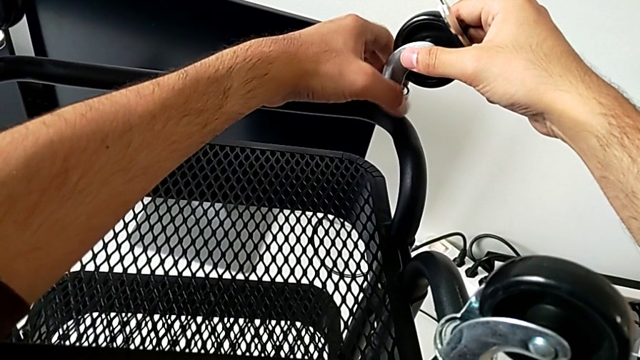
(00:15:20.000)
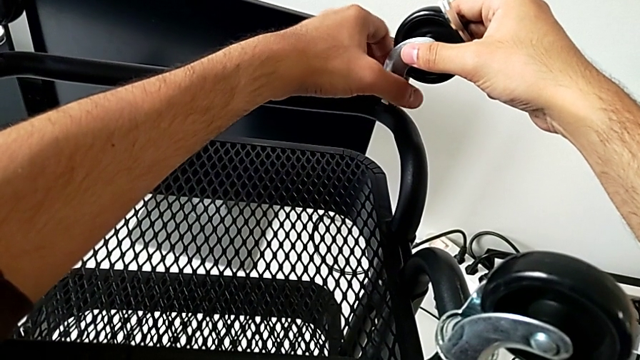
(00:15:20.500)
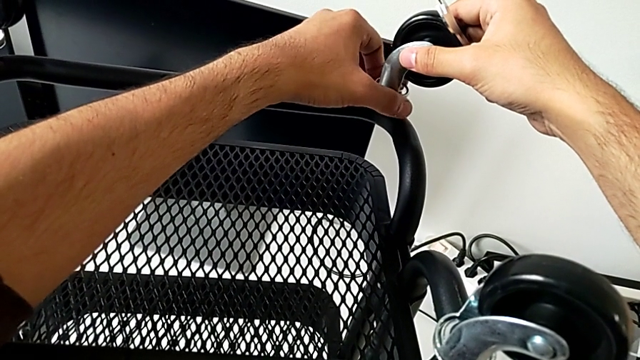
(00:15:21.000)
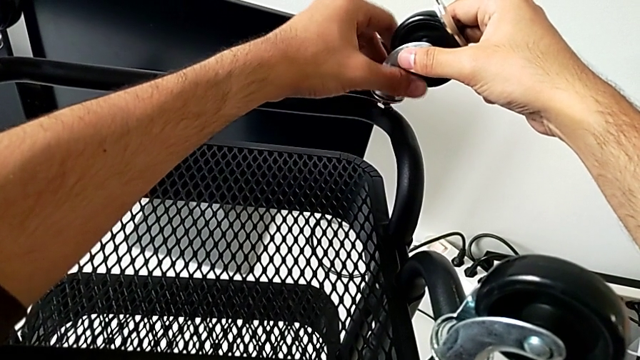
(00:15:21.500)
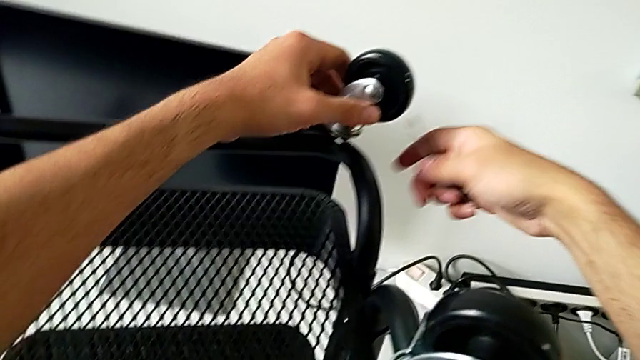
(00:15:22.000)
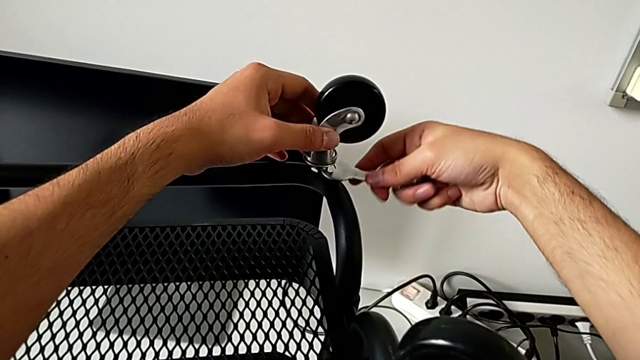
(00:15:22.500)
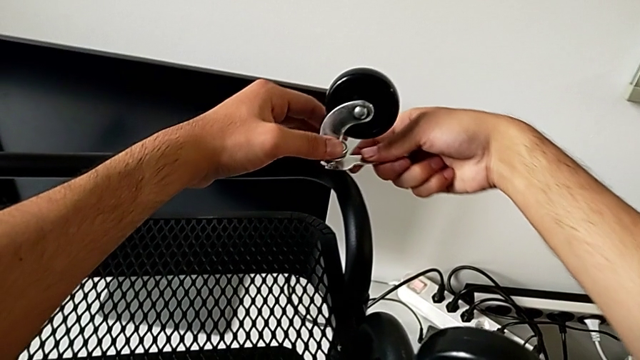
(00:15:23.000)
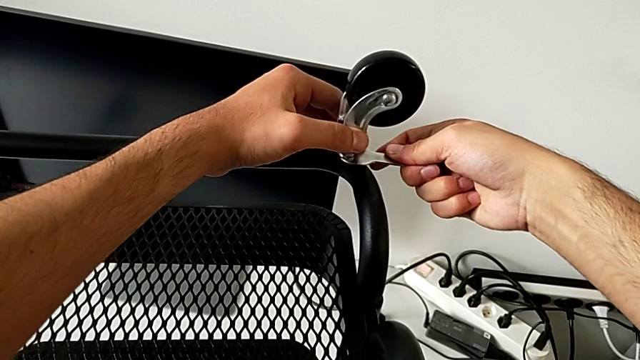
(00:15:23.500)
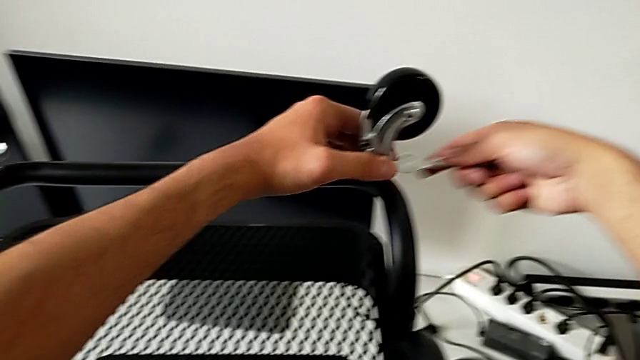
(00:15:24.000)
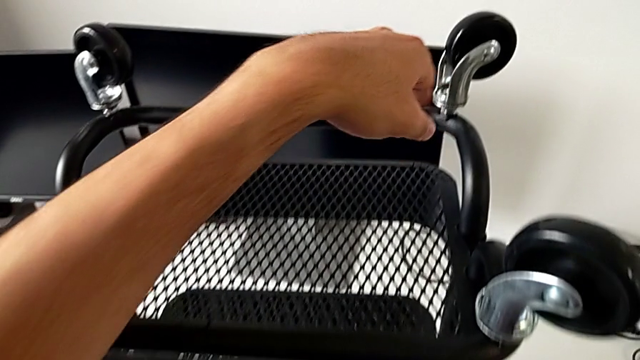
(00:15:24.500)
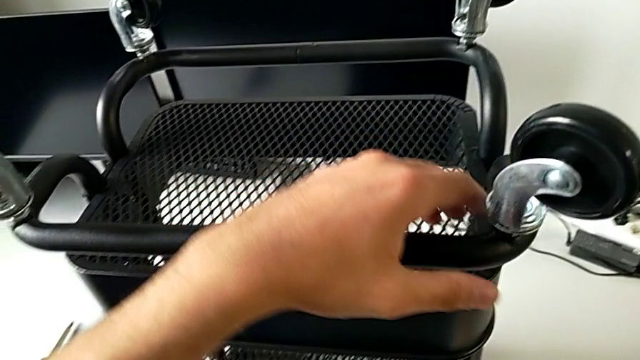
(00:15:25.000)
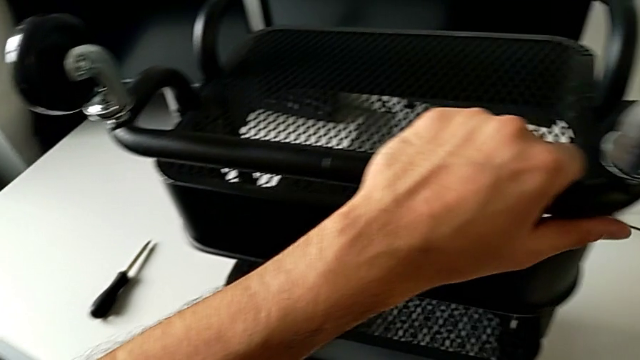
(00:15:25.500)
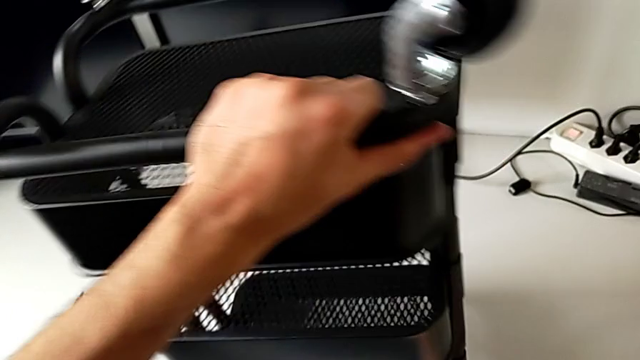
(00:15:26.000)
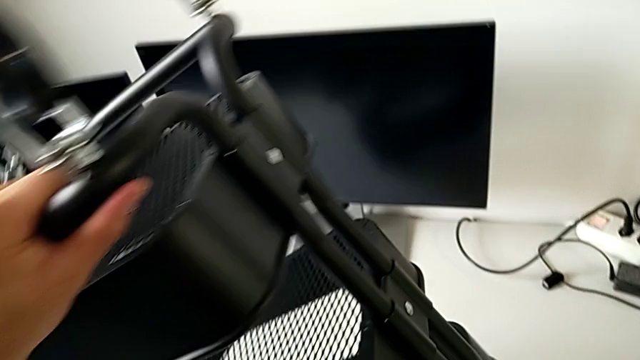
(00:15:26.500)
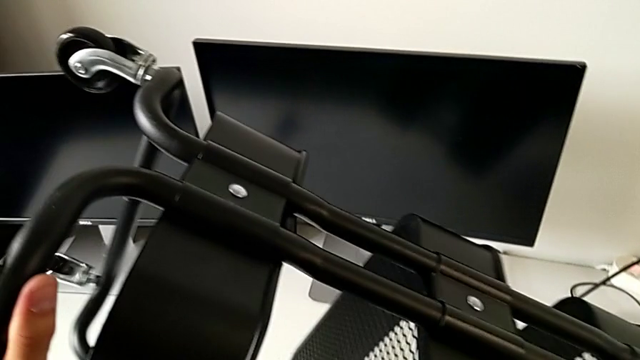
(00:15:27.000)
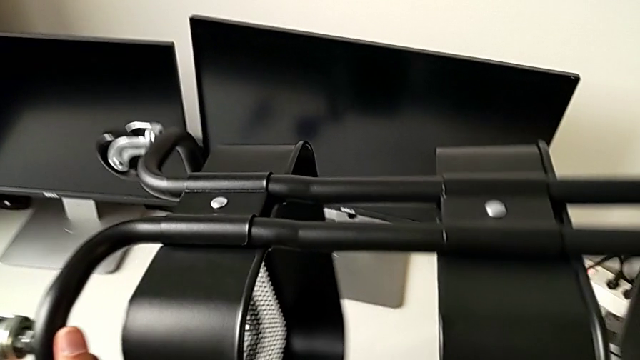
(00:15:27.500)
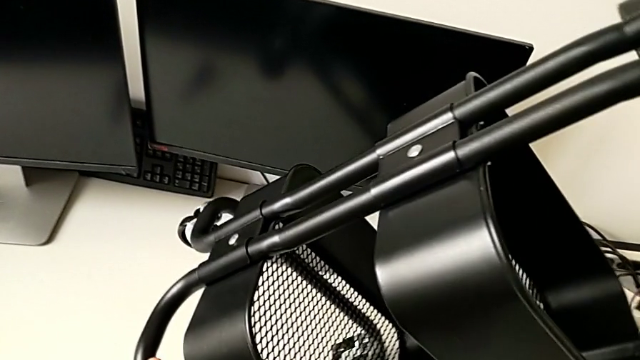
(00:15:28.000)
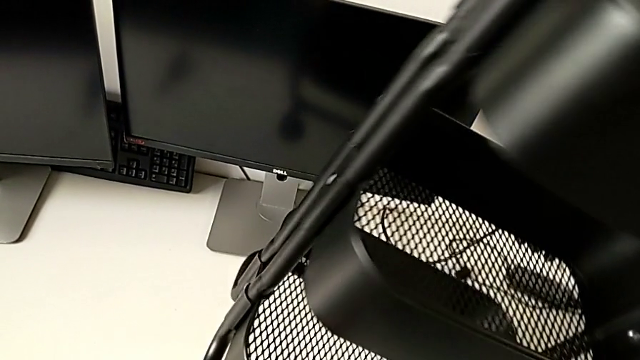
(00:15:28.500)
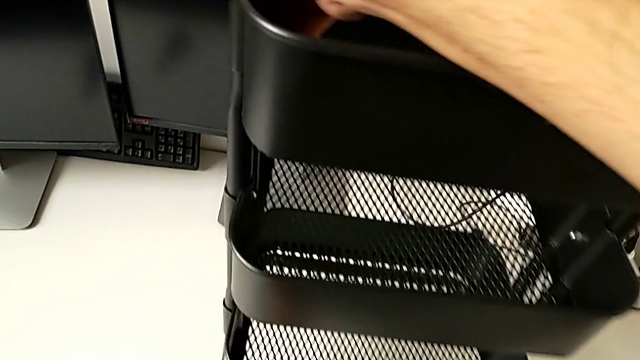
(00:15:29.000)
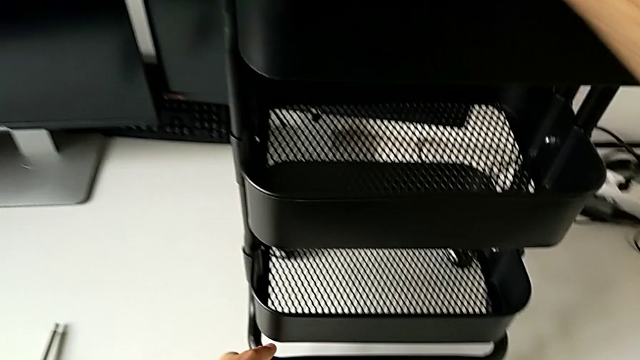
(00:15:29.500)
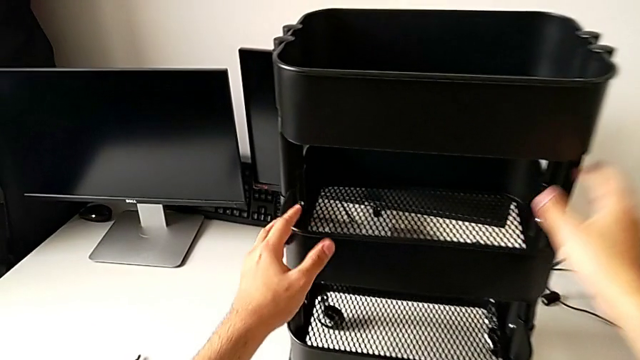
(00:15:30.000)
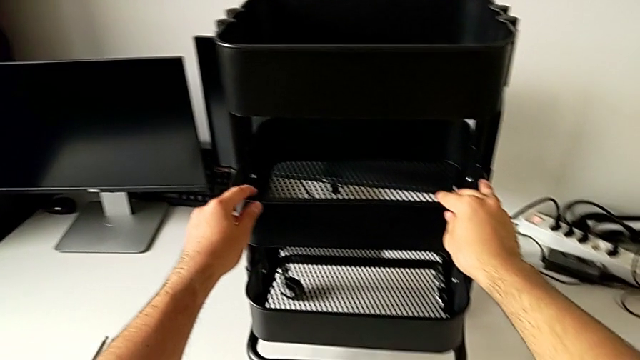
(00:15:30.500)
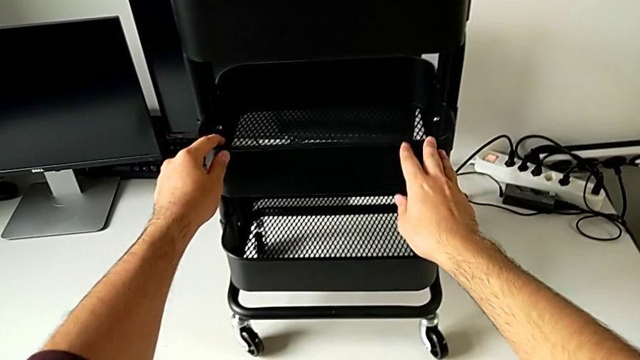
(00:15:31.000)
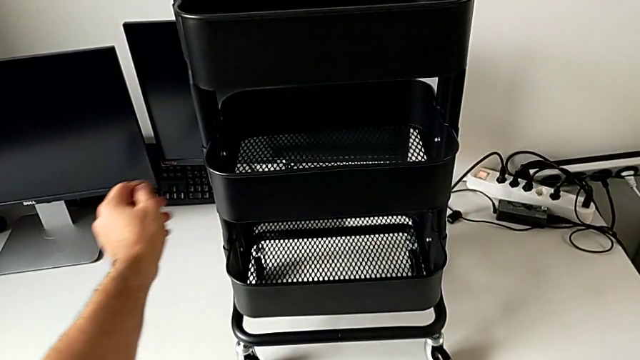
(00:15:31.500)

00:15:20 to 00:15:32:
The camera wearer is screwing the wheels of the rolling cart. They screw the wheel, insert the spanner wrench, screw the wheel and grab the utility cart.
